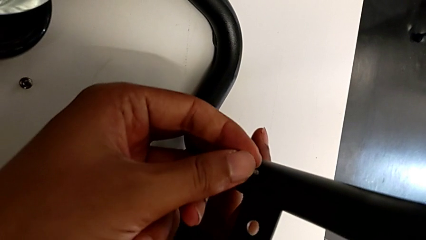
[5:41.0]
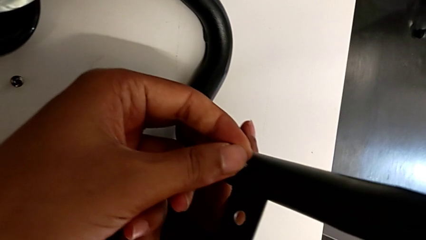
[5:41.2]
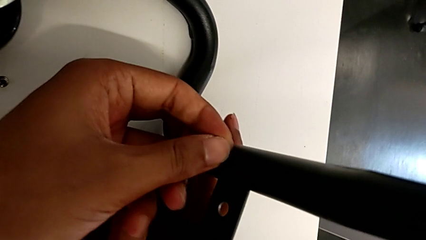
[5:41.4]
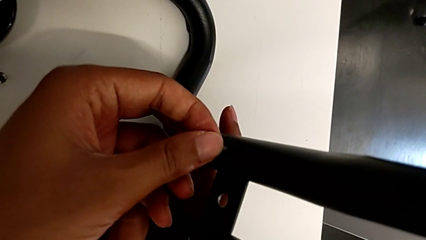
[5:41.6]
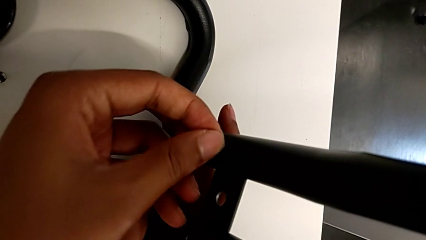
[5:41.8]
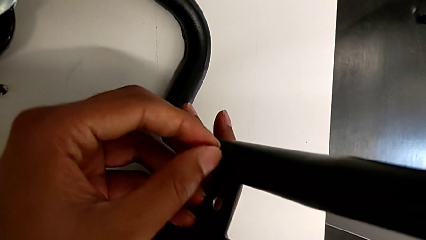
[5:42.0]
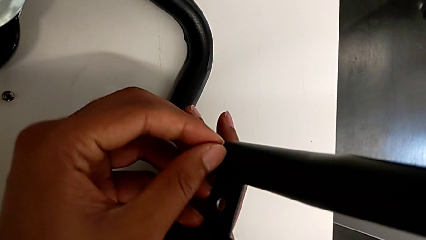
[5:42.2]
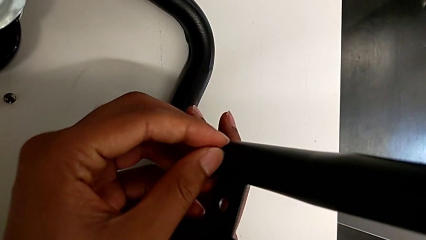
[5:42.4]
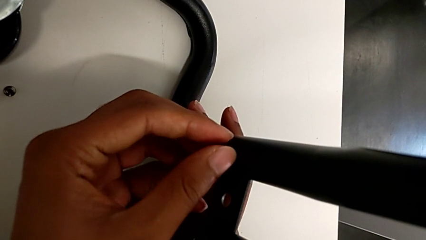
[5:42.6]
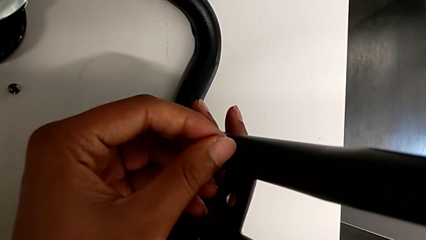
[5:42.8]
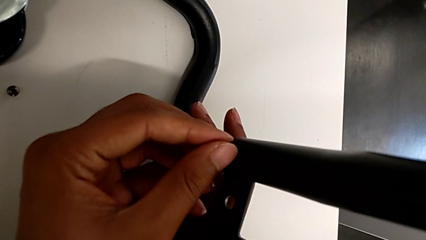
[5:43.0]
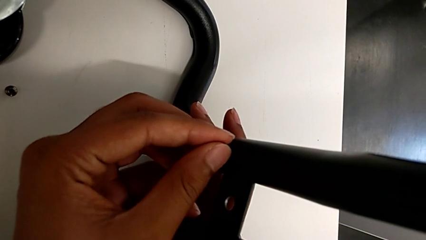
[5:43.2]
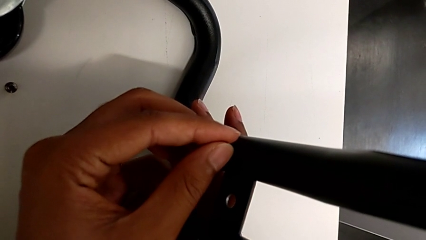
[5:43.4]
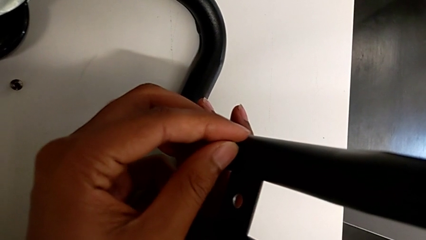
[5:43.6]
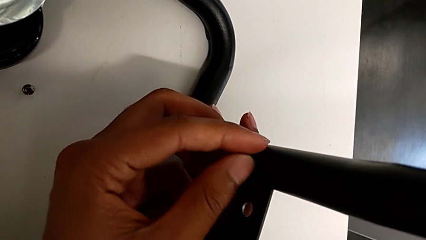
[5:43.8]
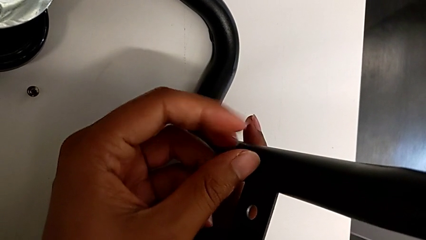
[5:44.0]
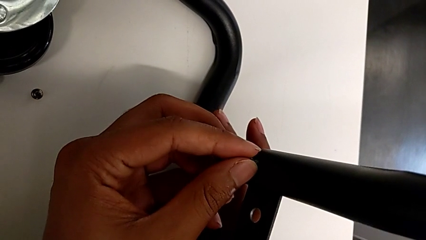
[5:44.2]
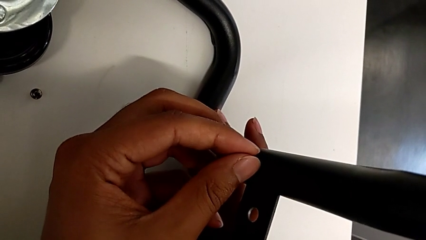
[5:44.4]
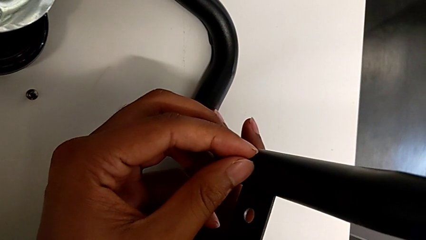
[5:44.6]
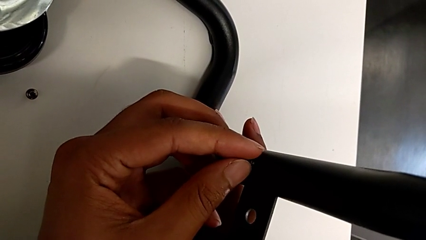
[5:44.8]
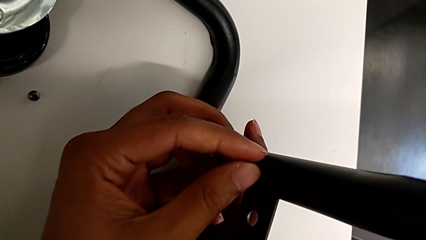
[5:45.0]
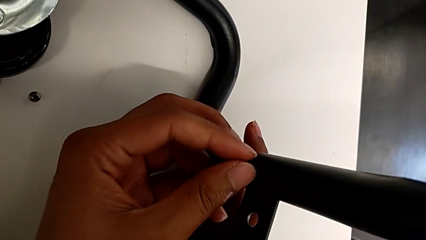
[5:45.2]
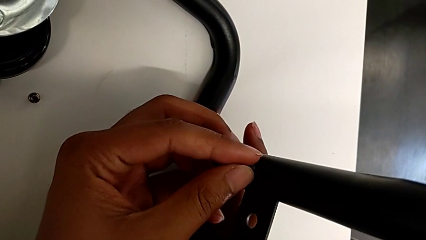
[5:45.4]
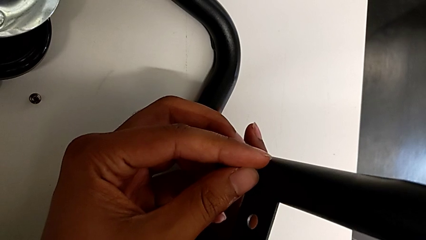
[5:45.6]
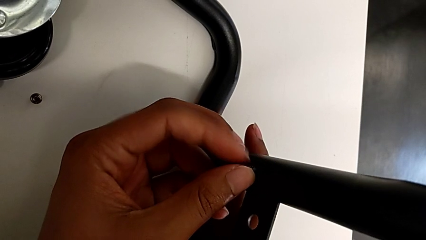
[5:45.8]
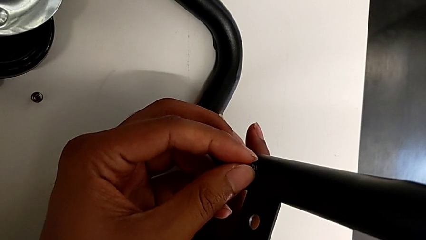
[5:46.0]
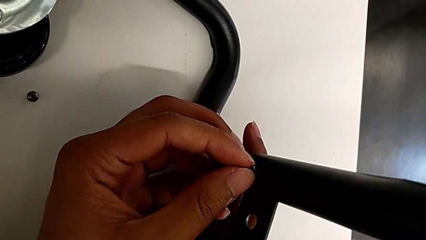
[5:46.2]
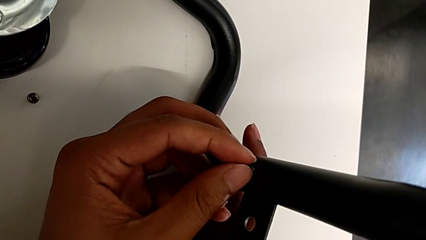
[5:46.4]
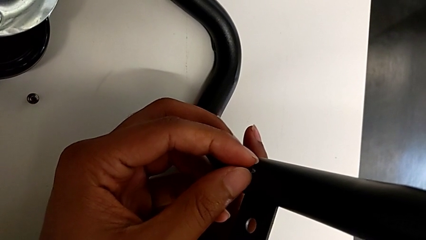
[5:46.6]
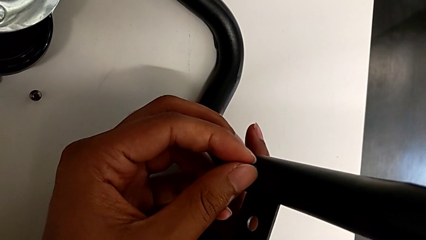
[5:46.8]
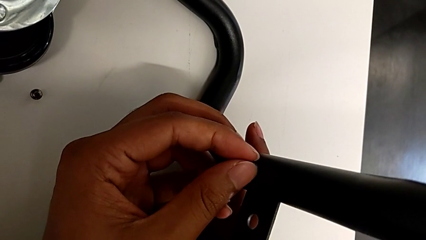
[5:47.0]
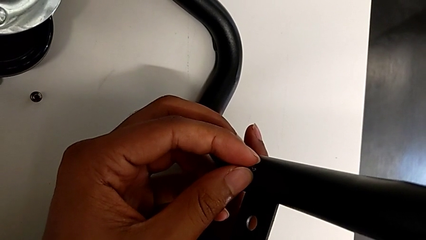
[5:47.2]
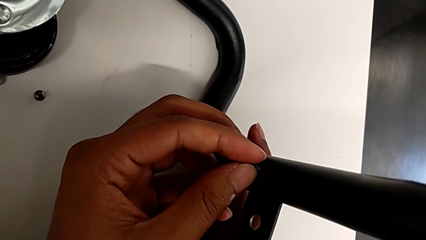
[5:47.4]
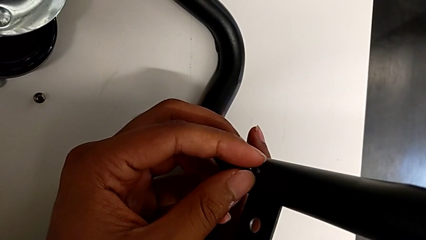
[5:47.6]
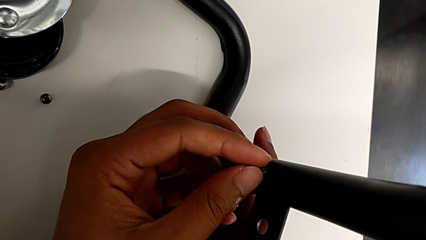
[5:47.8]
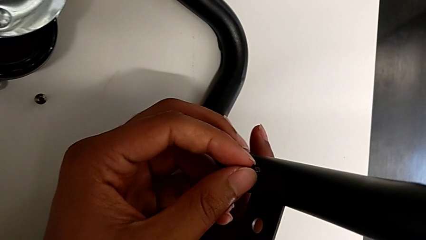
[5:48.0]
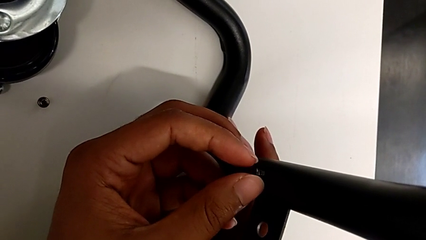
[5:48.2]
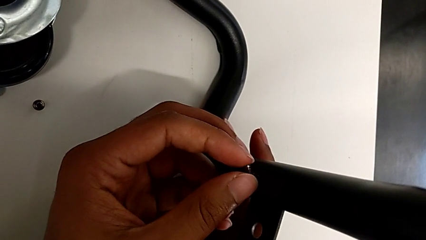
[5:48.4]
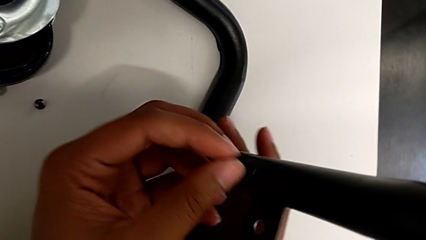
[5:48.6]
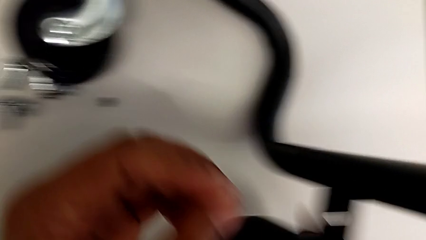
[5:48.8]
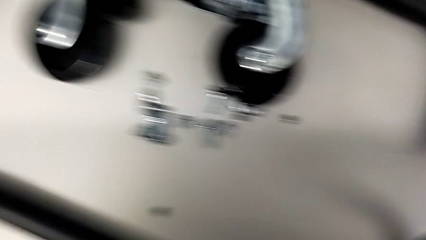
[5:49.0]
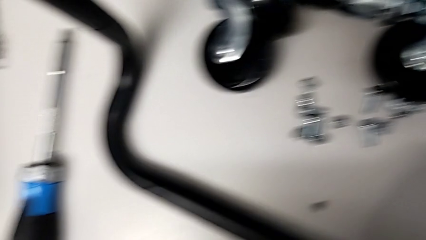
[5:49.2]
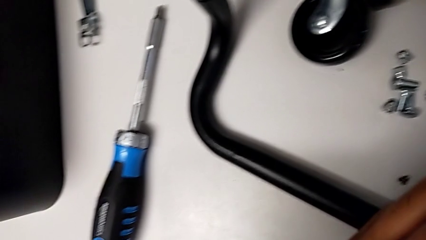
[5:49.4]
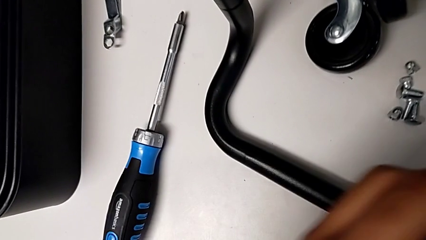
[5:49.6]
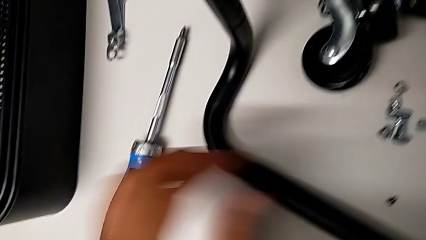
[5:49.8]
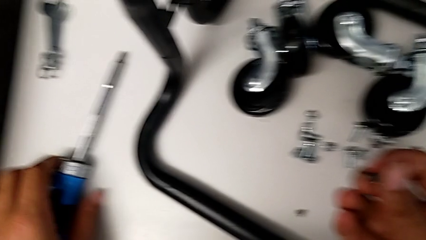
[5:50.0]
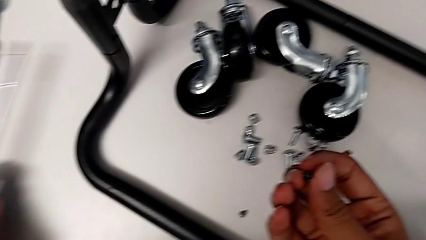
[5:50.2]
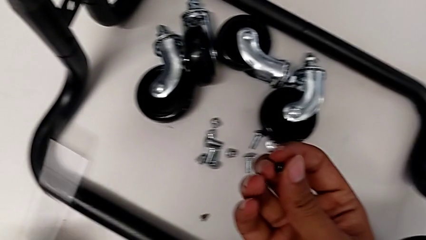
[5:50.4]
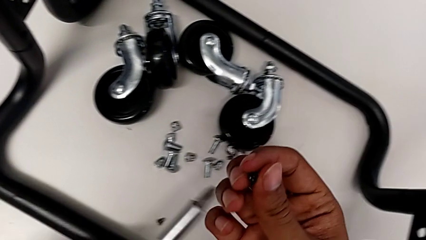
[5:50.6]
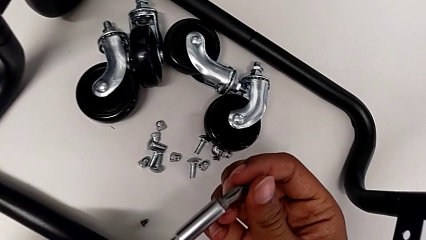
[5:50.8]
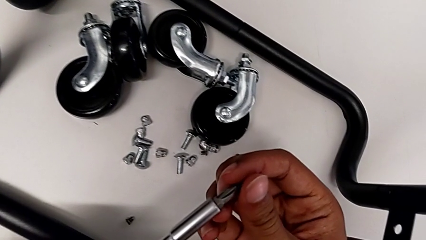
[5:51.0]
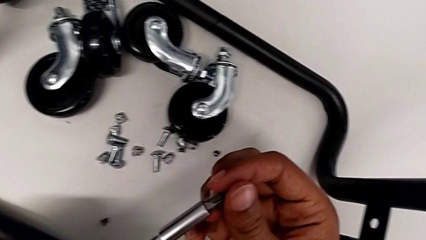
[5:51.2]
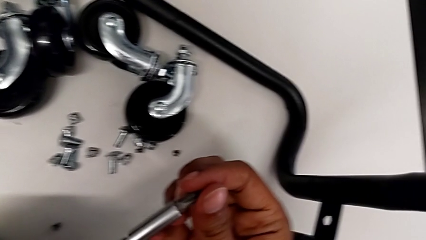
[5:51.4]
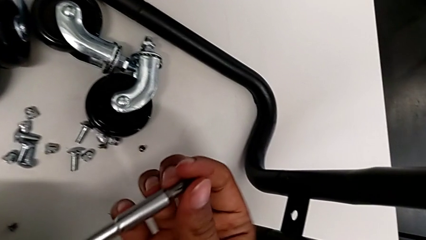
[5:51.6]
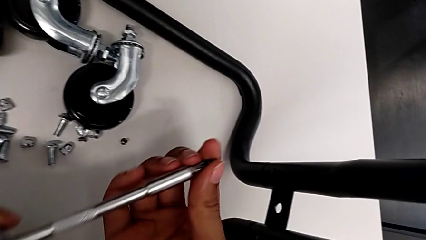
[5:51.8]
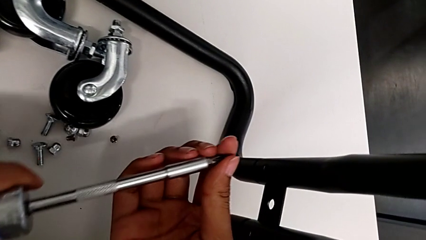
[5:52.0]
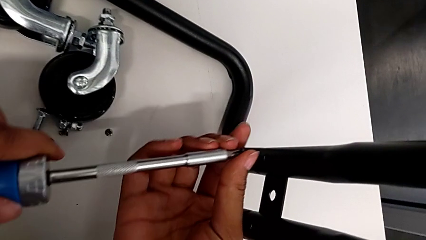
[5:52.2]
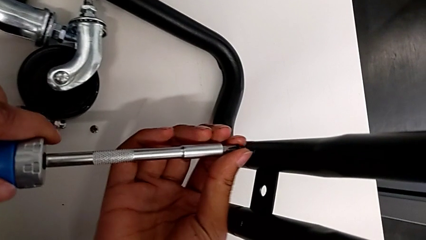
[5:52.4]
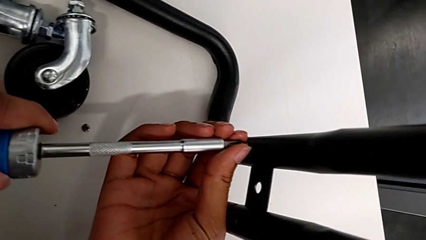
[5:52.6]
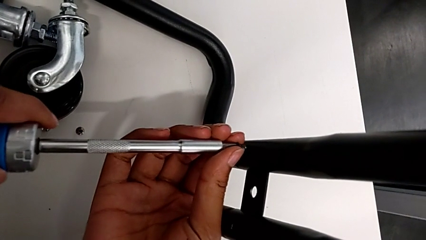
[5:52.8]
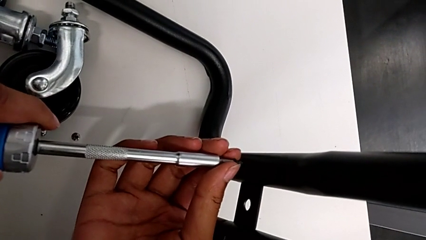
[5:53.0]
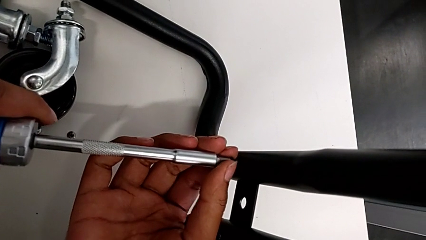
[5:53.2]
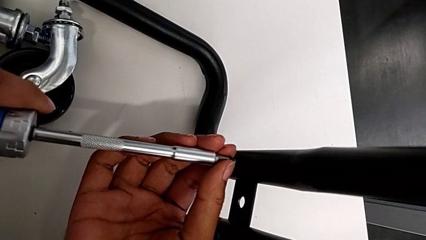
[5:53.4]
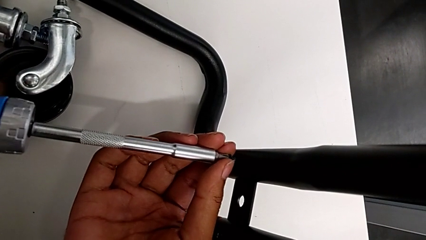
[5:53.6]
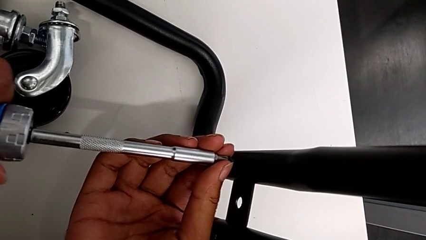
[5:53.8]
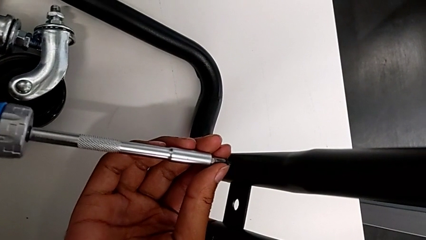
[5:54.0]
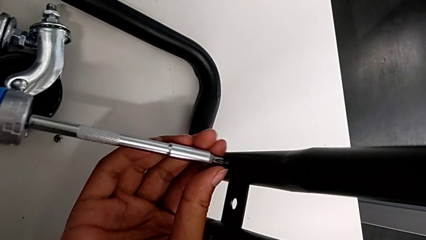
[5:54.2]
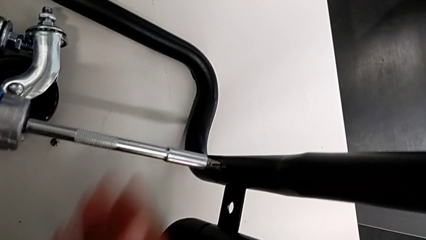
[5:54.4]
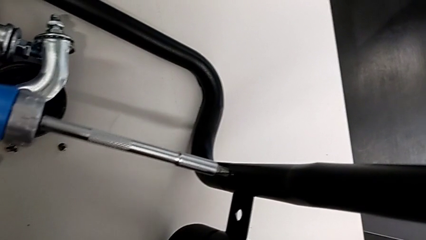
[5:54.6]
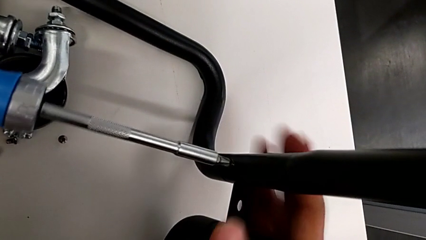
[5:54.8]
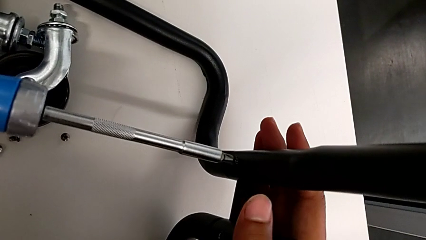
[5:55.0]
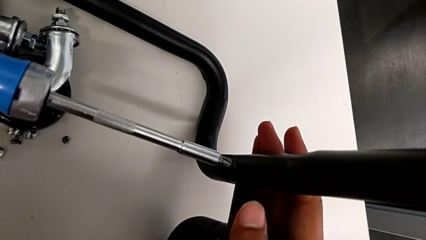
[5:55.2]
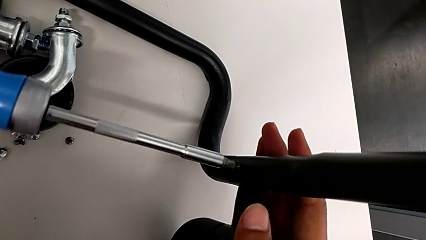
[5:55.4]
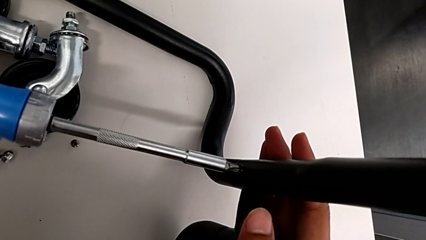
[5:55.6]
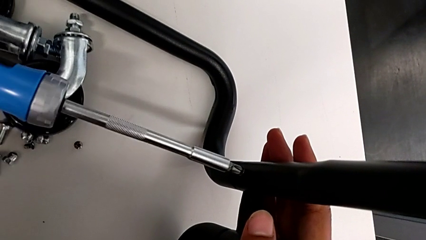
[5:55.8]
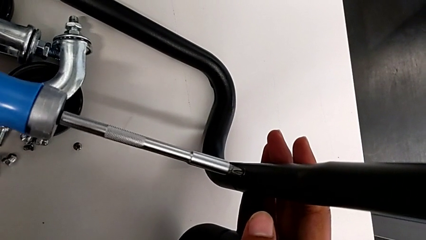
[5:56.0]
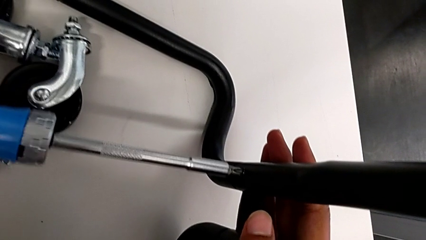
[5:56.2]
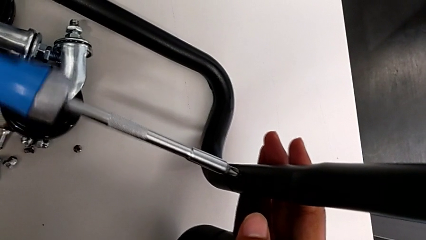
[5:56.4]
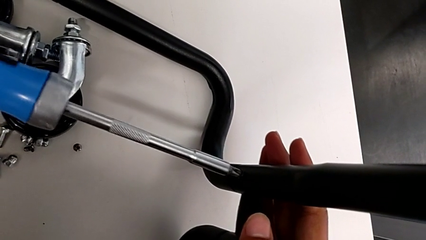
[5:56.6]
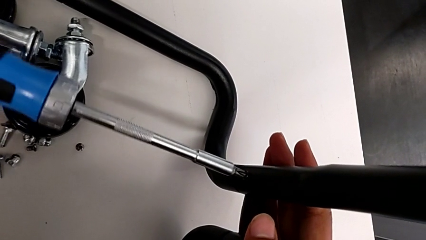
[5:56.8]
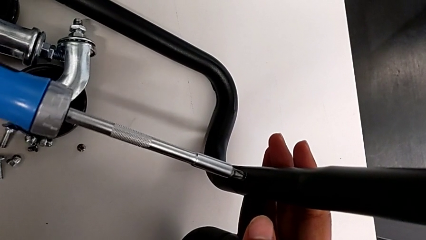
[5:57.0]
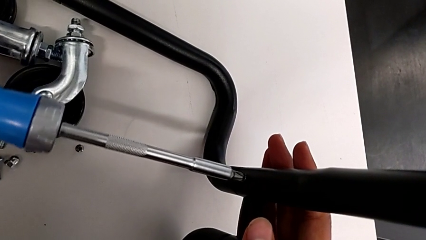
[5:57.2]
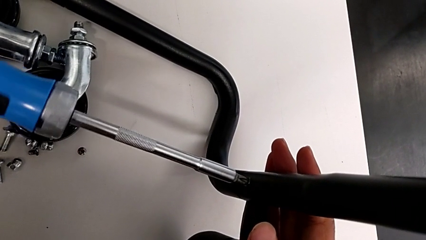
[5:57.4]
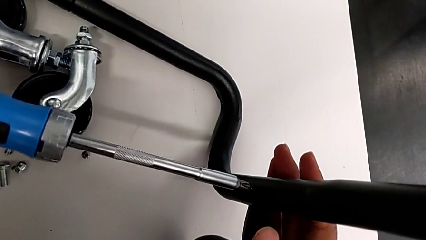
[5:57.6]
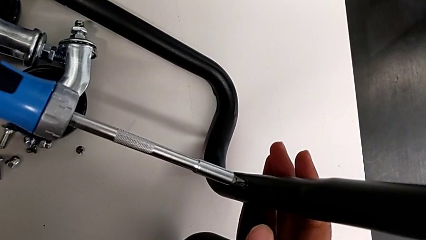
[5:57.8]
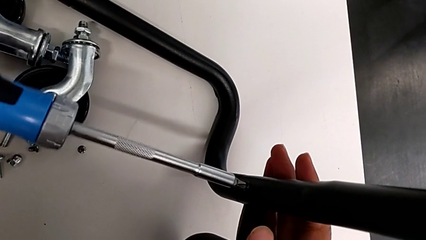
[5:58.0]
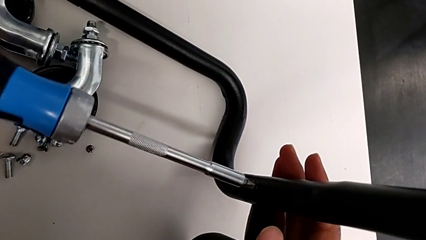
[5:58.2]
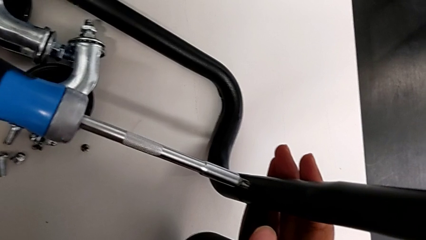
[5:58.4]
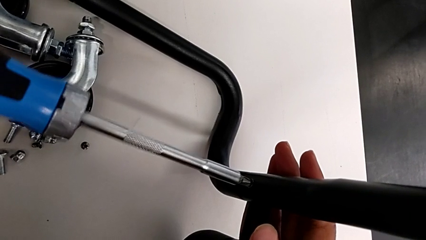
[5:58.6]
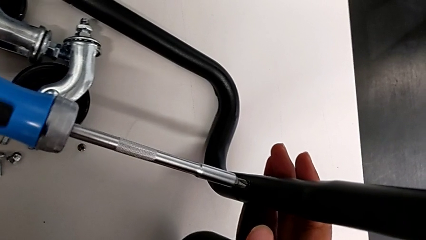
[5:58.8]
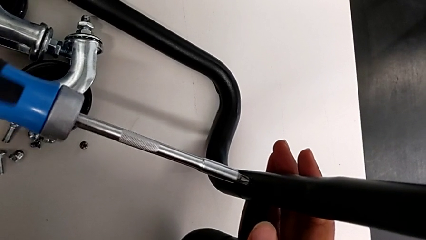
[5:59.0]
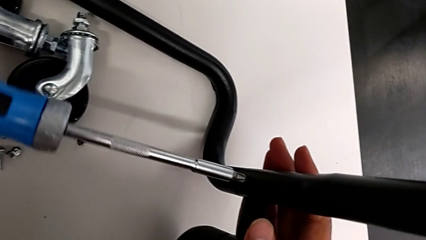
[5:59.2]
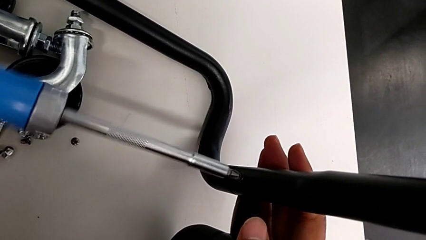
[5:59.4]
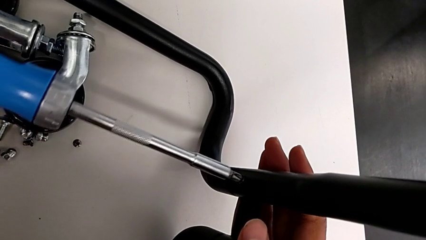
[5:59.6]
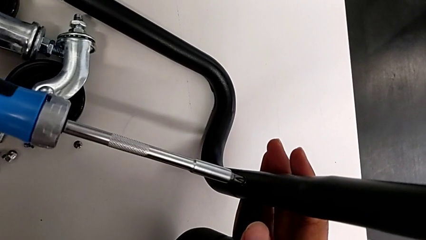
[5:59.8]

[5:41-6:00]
The camera wearer is screwing the right side bar to the base frame. They begin to screw the sixth screw.
